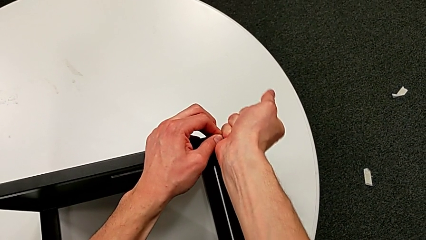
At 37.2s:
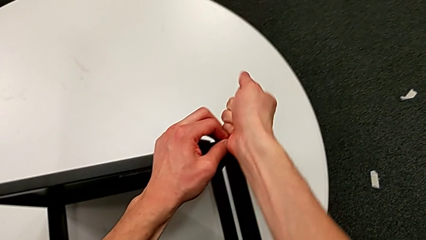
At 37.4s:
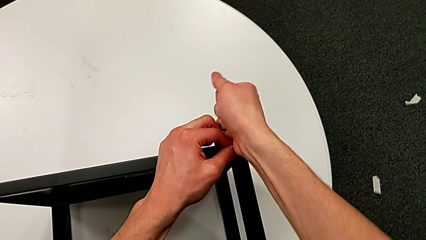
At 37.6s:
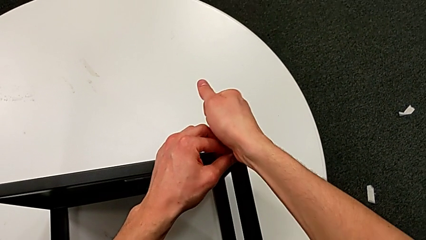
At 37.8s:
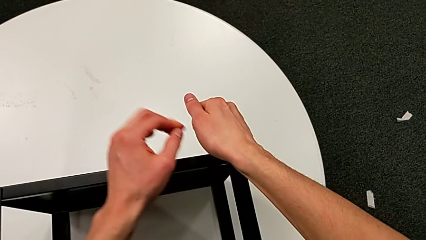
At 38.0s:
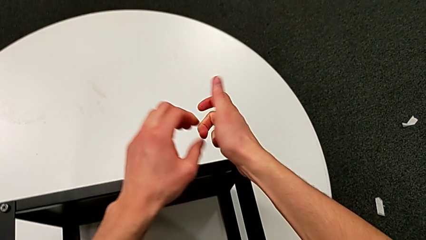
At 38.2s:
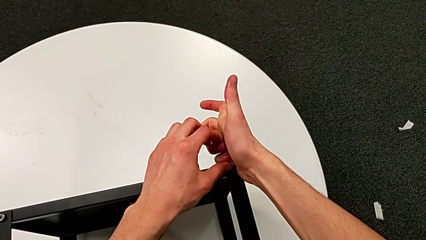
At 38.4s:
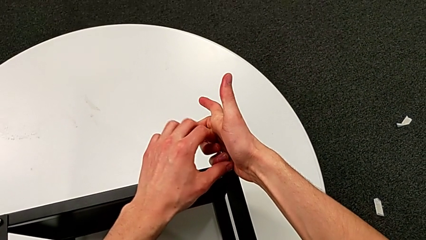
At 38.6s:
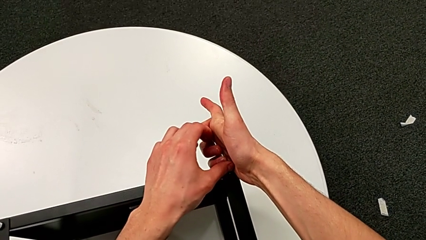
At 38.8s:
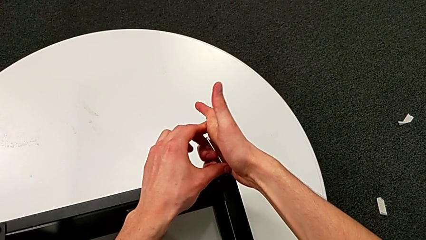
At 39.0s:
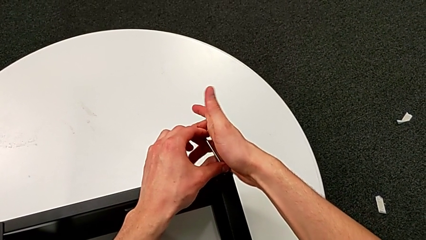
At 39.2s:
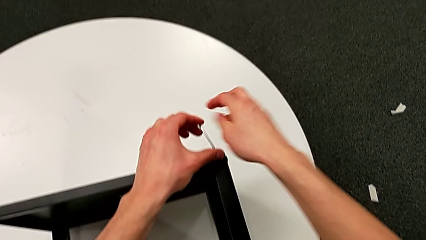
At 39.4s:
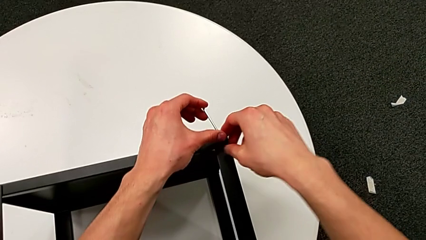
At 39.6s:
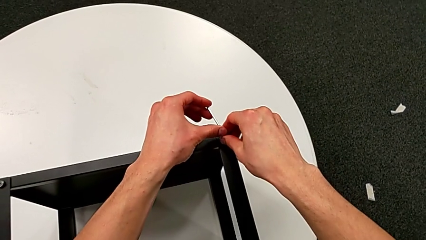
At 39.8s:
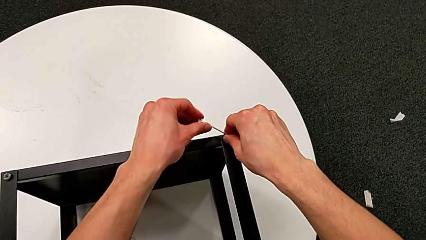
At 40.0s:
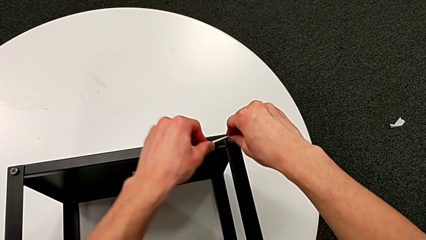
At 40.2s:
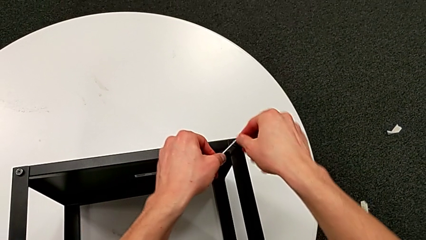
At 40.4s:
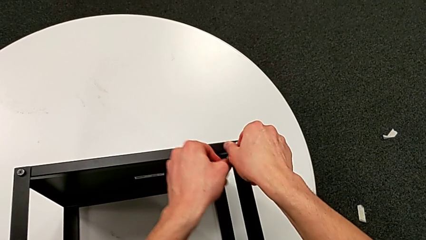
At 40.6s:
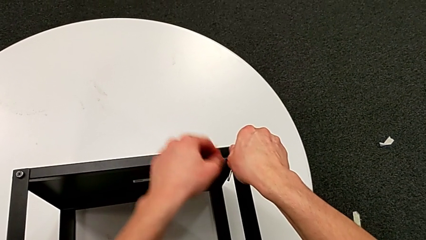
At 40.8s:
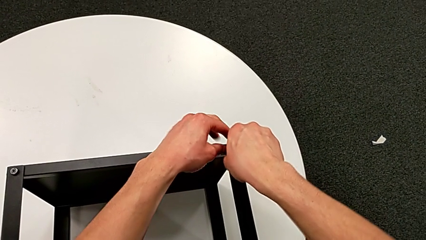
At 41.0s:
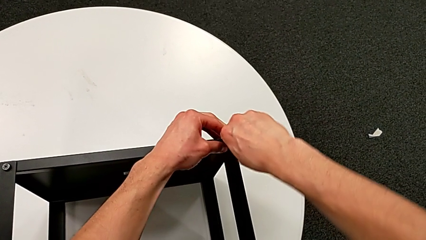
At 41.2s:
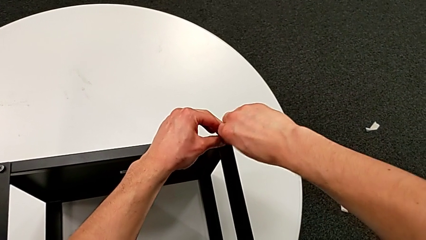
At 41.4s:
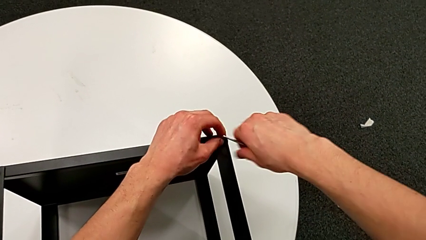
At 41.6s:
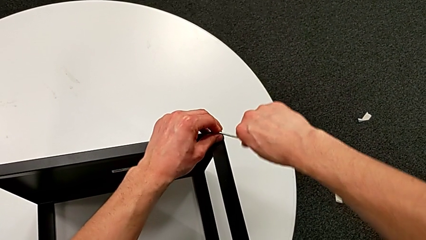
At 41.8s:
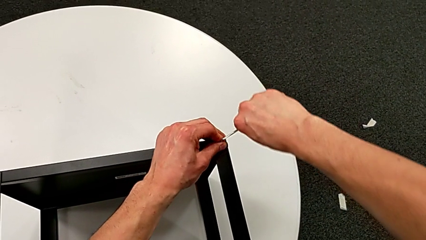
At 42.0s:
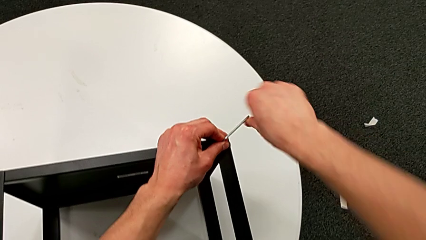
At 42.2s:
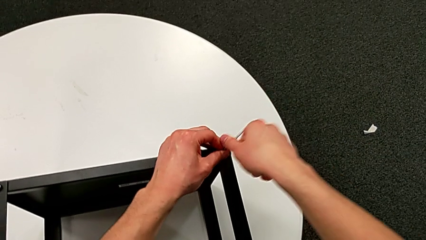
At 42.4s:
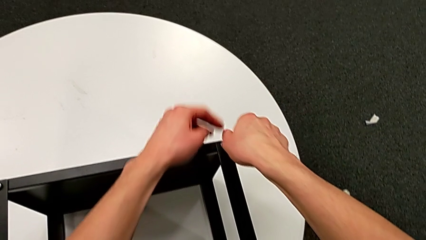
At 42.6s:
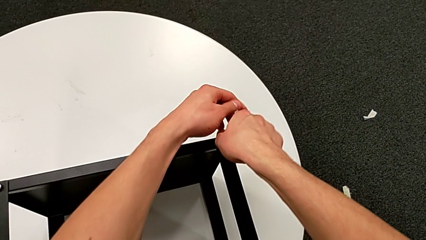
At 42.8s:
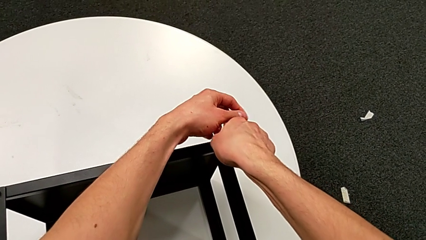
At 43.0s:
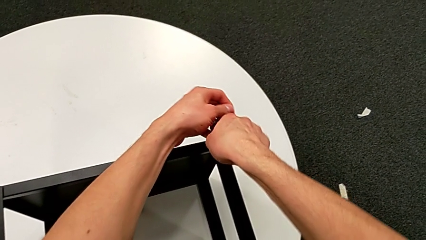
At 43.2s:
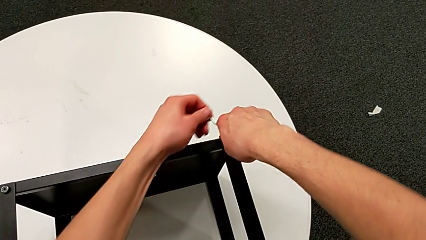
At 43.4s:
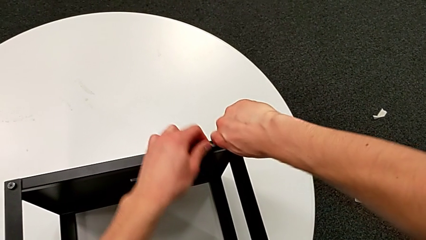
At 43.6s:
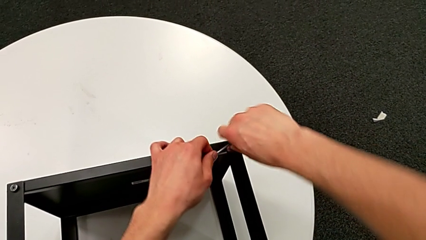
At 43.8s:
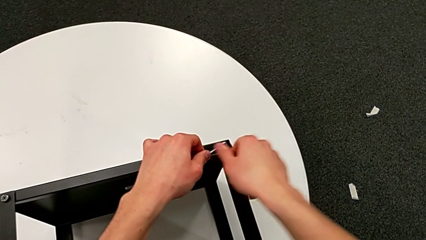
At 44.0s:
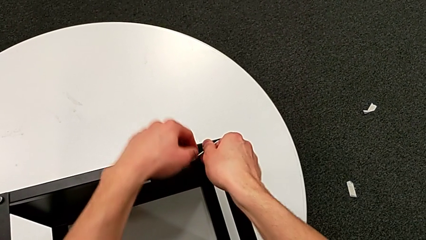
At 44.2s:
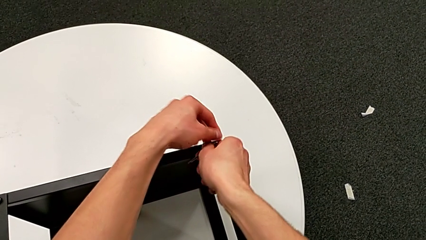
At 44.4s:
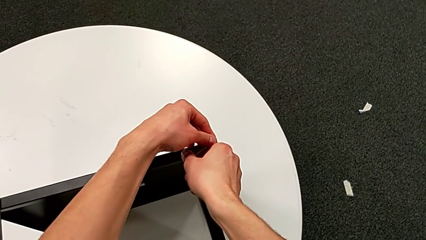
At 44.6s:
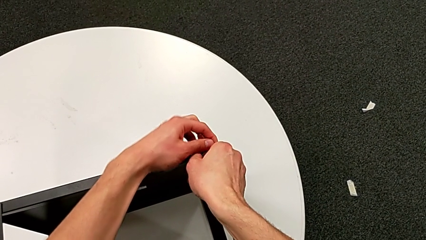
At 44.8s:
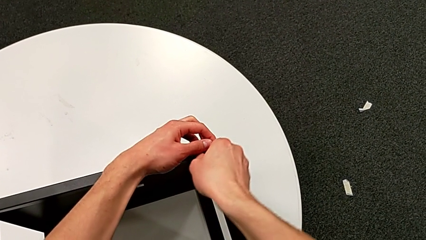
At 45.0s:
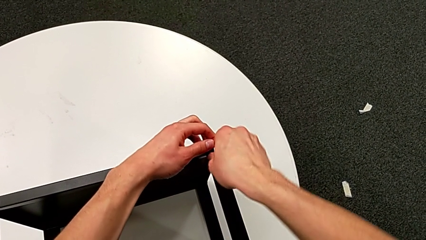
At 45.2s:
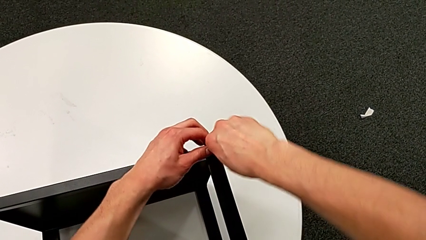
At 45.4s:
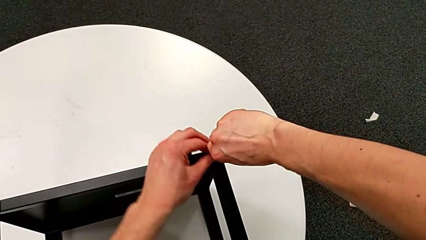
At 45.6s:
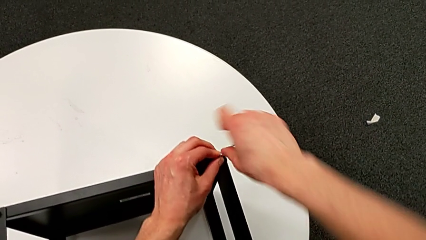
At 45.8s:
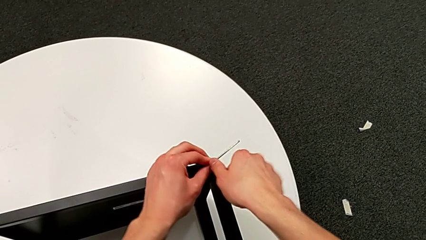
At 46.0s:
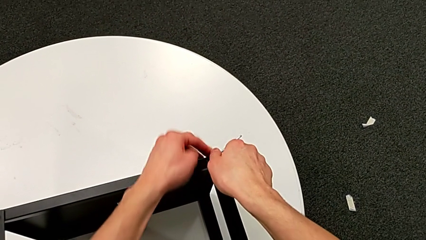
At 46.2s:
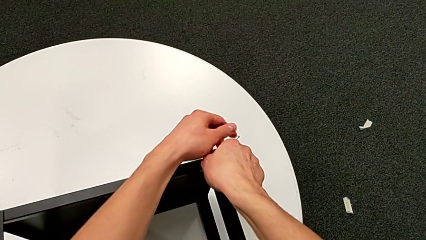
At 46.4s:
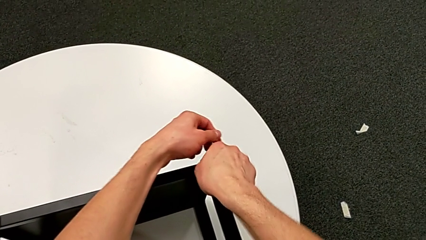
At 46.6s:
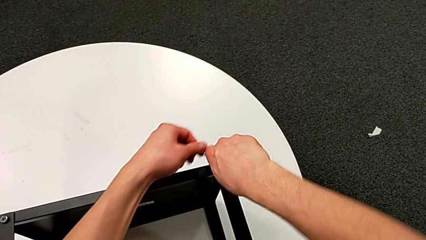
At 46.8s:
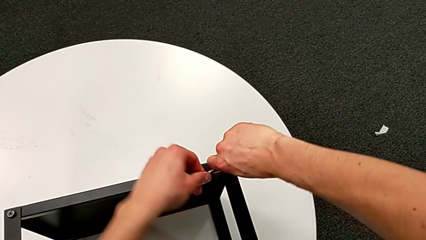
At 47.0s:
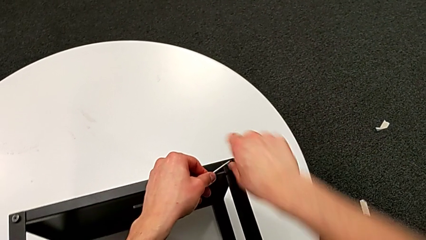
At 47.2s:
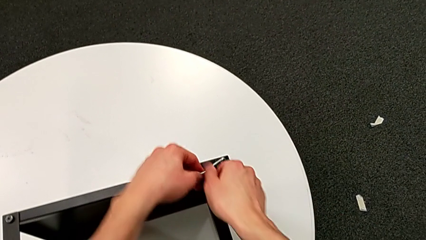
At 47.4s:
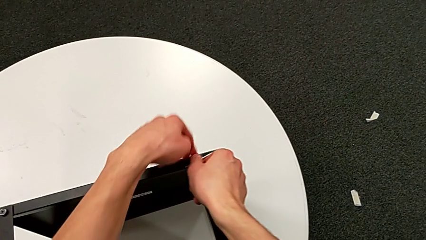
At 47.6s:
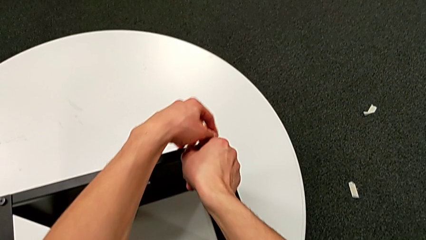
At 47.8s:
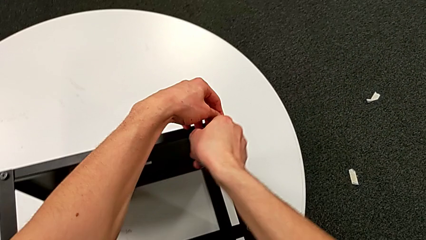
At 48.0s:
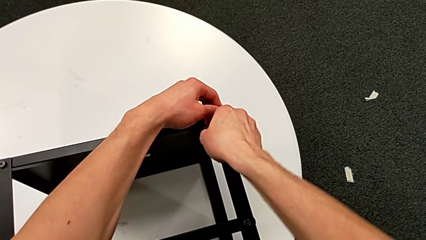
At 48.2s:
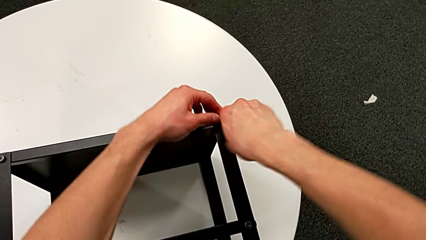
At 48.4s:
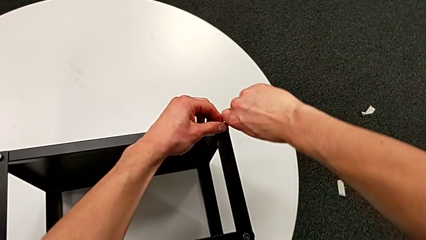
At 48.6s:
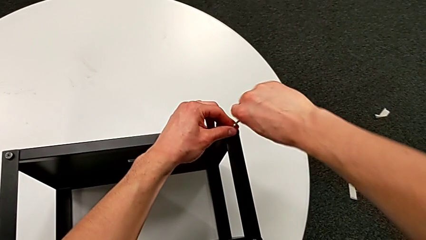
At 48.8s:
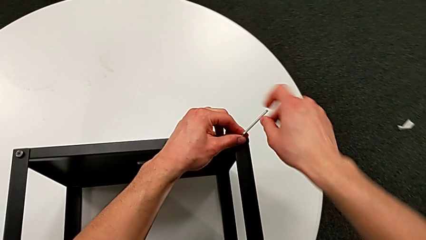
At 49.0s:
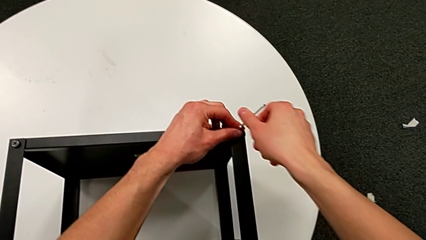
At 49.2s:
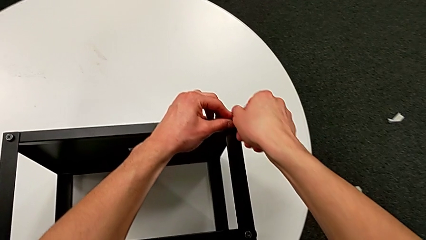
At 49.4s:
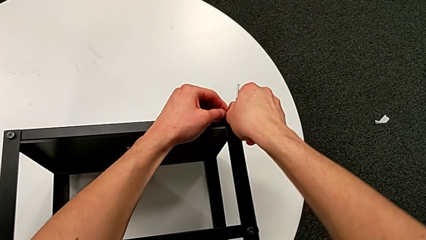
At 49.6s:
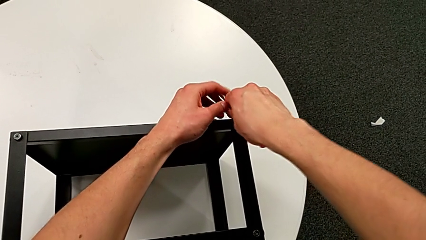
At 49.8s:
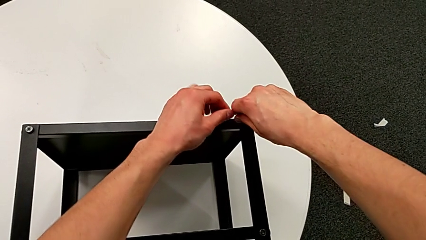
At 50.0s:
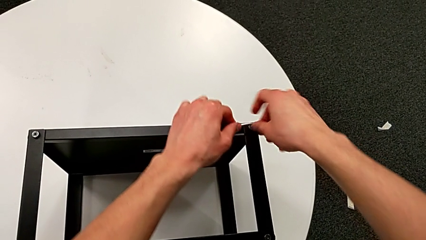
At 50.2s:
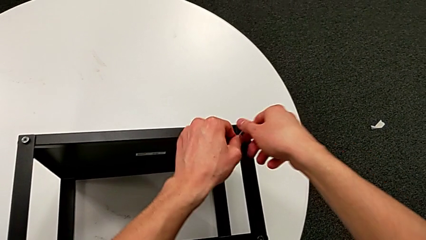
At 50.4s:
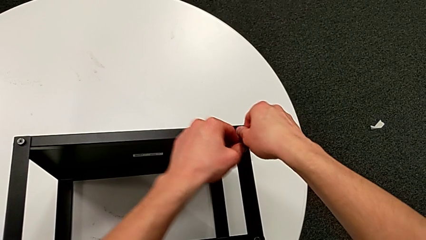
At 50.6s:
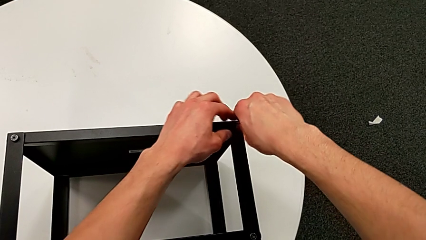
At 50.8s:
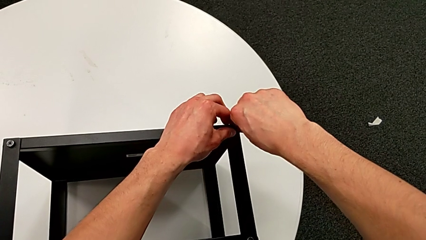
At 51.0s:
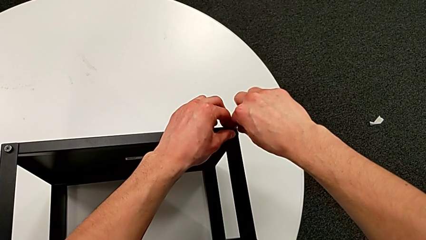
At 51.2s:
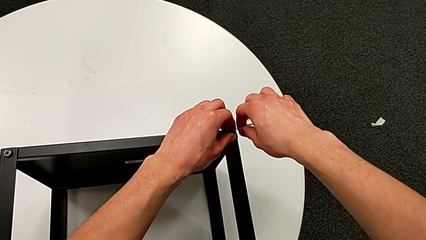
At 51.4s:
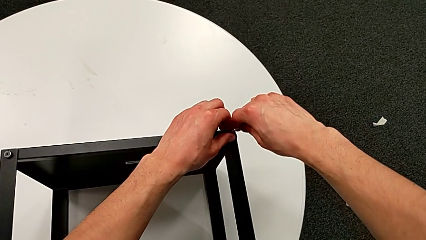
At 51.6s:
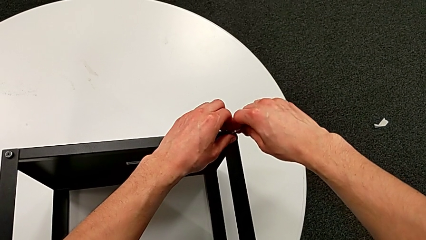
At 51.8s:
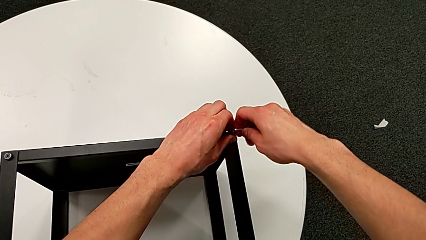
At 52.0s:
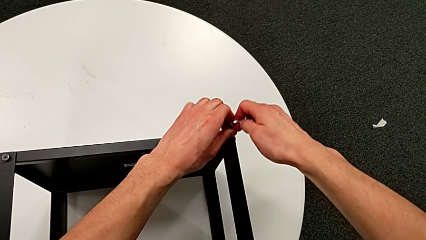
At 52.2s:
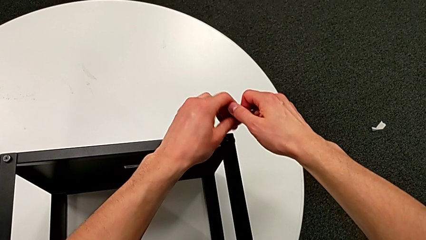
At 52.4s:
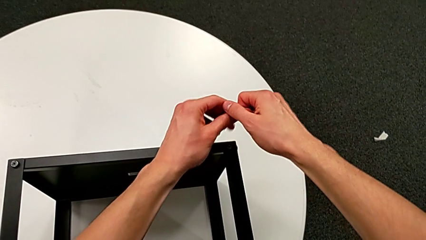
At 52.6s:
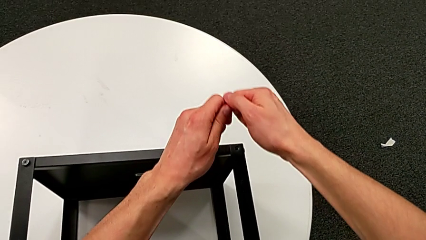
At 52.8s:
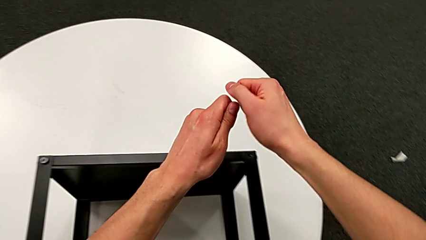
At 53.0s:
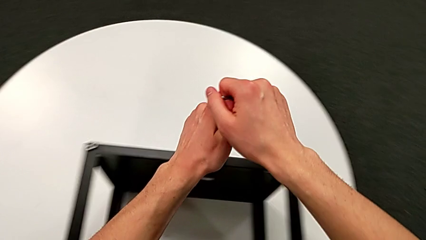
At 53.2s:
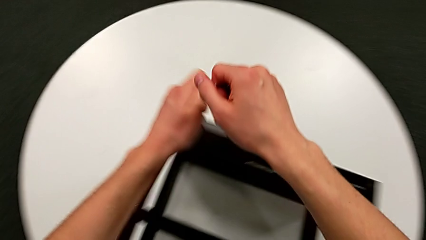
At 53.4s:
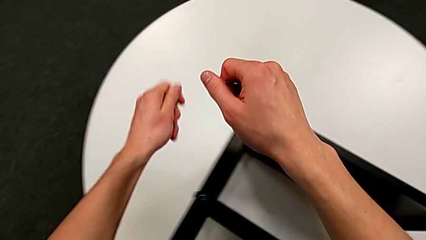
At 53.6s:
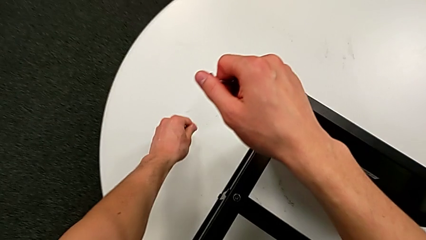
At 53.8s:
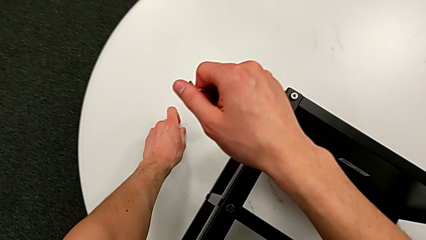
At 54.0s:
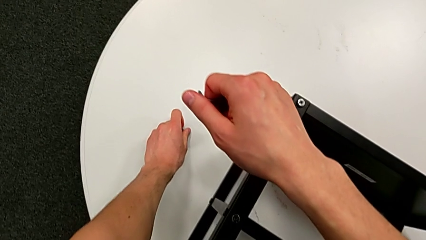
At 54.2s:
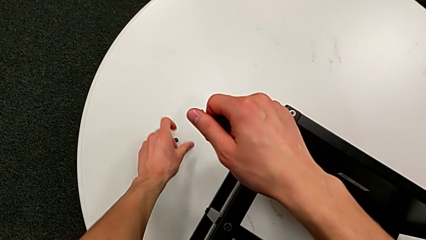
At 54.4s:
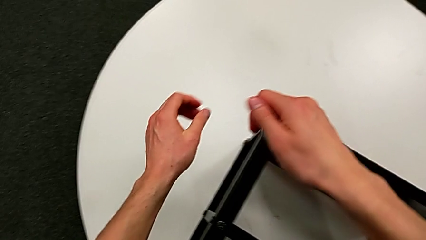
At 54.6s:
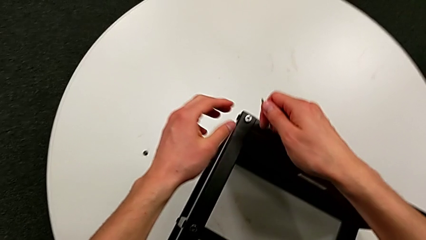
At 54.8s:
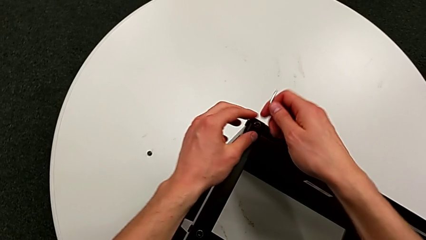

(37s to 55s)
The camera wearer is unscrewing the hex socket heads from the table. They keep unscrewing the hex socket head, withdraw the Allen wrench, disassemble the hex socket head and place it.
